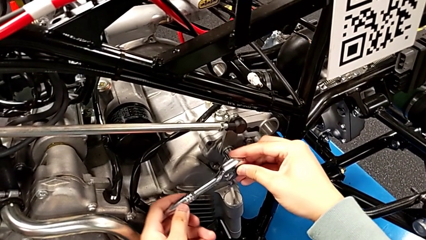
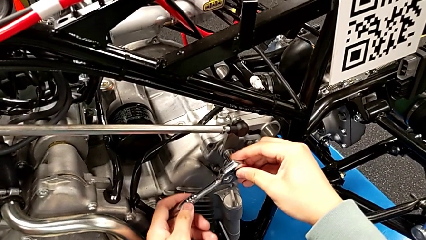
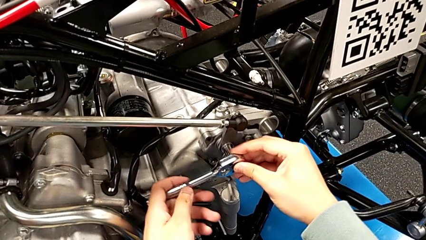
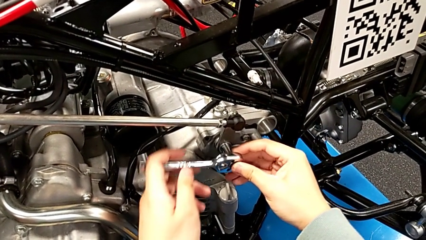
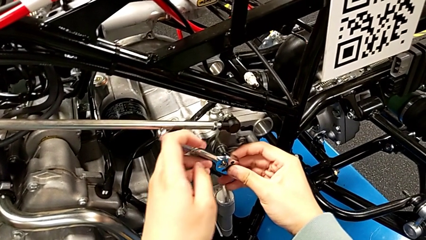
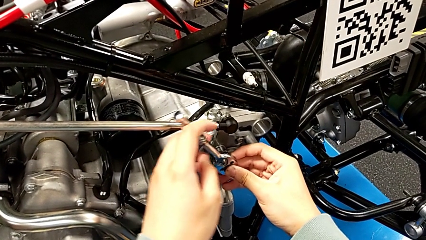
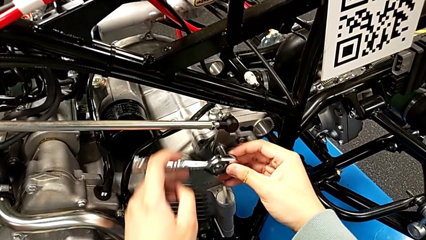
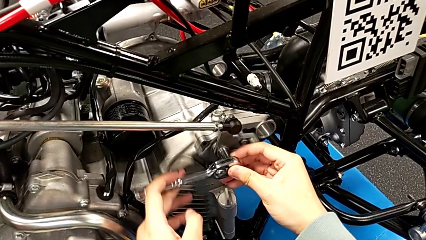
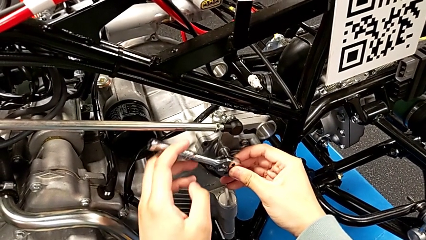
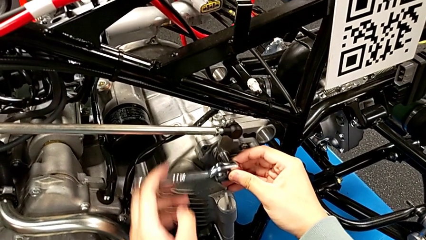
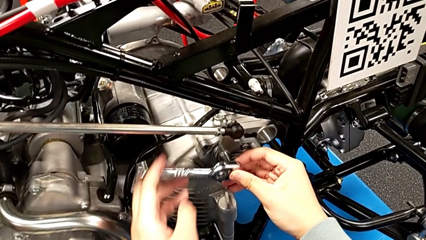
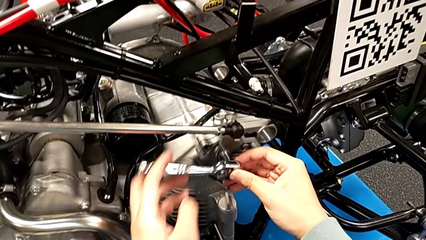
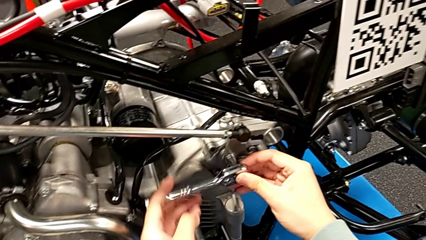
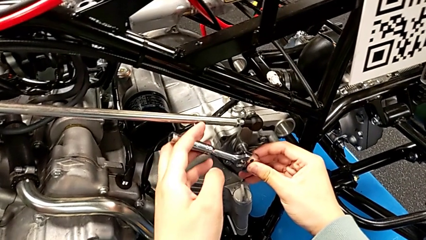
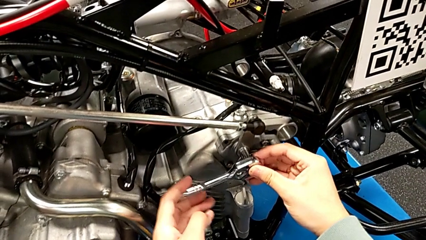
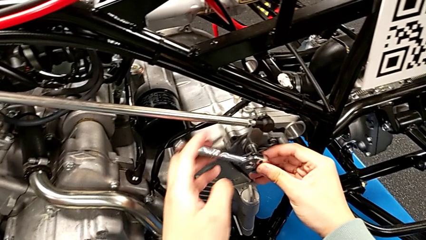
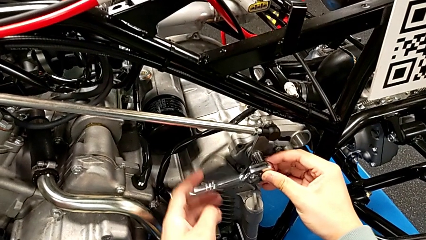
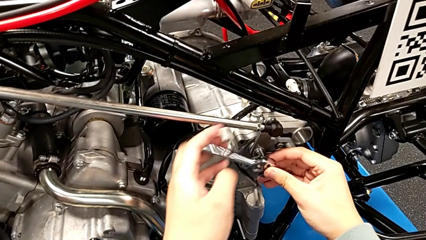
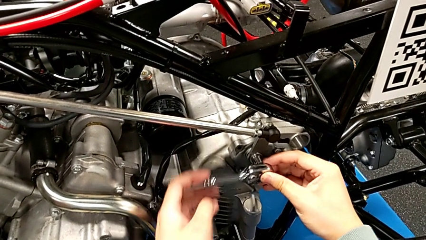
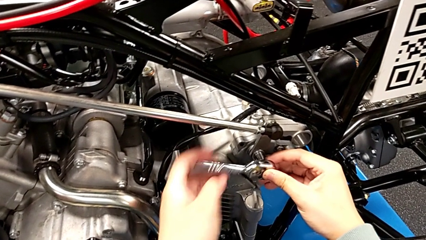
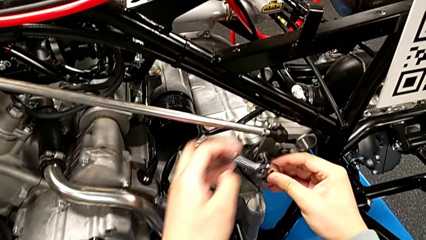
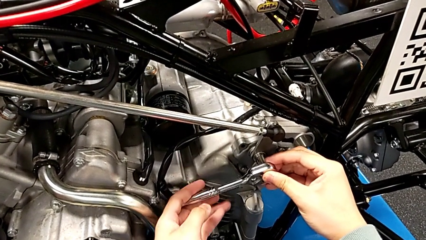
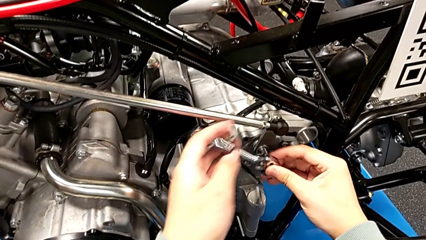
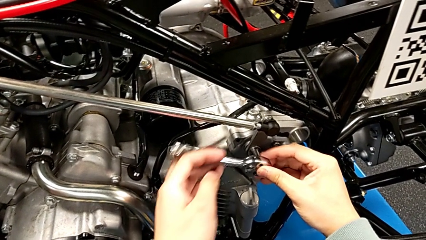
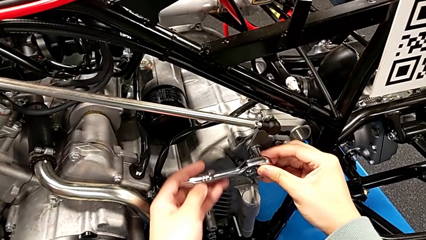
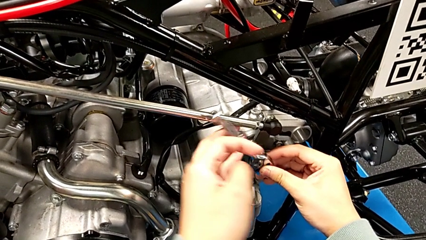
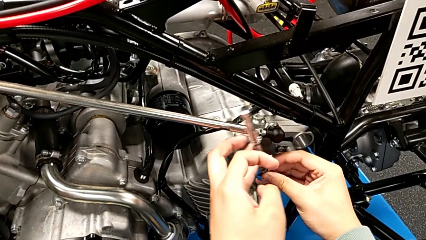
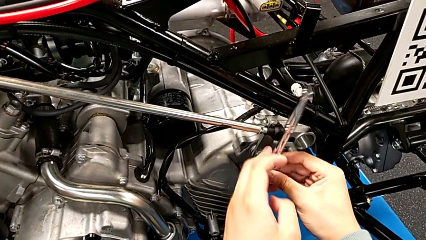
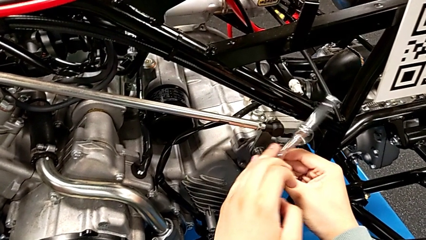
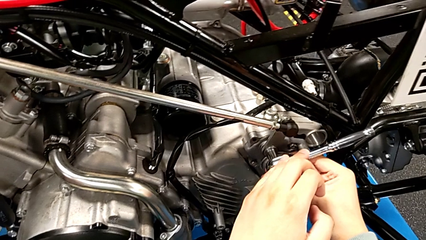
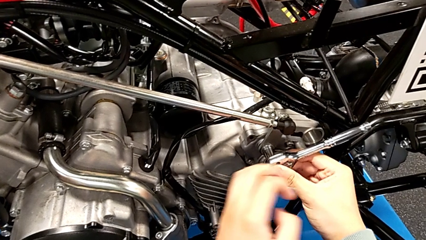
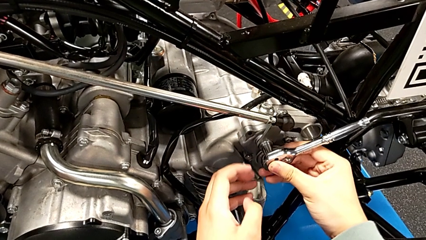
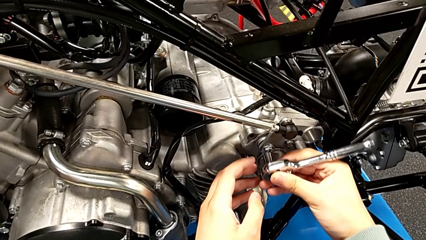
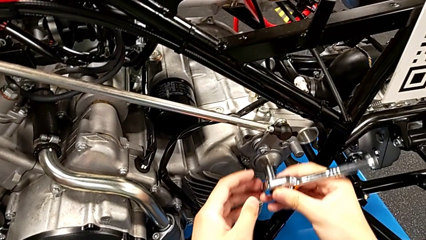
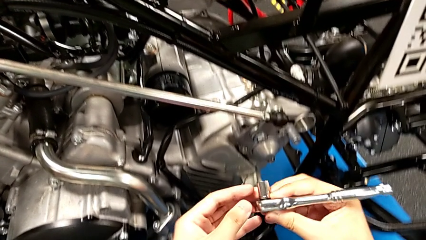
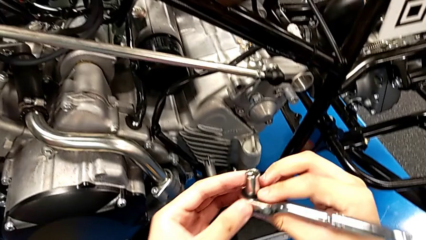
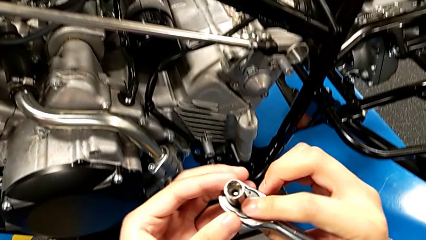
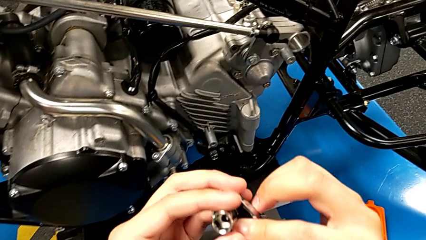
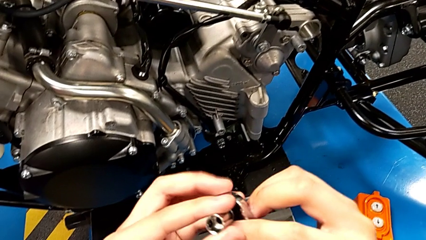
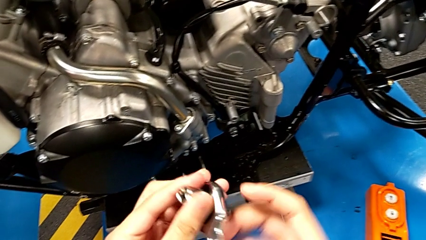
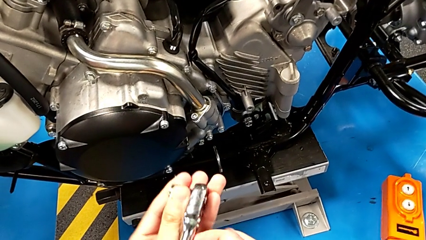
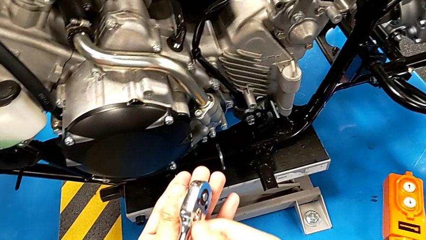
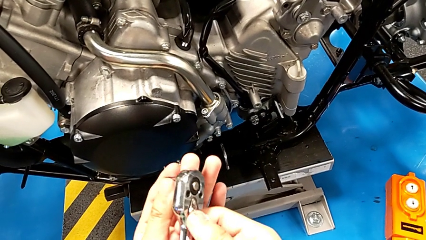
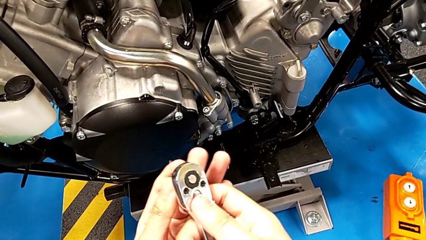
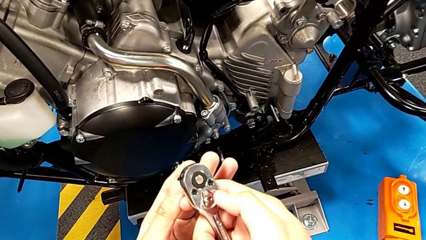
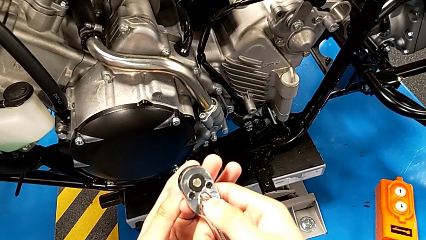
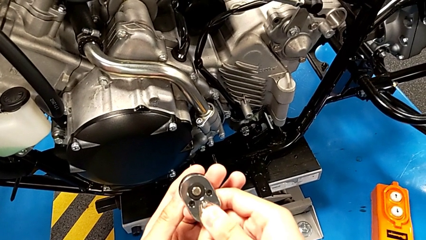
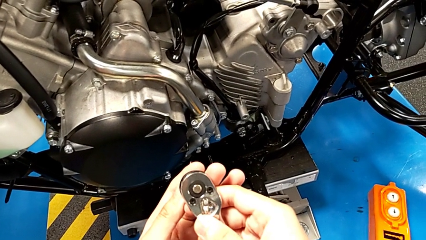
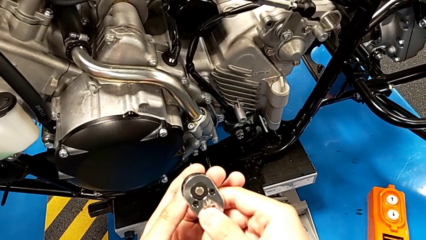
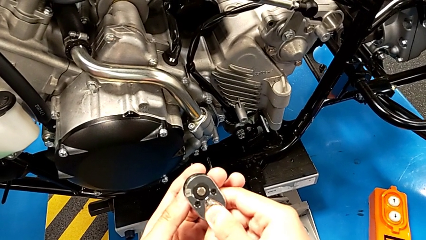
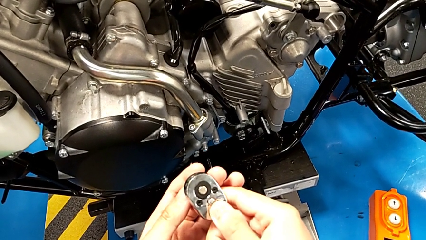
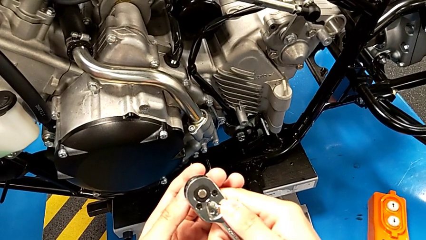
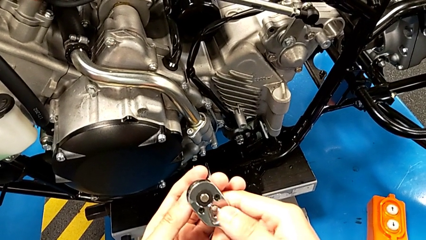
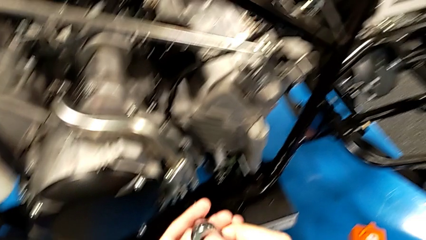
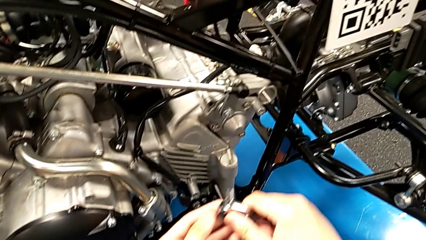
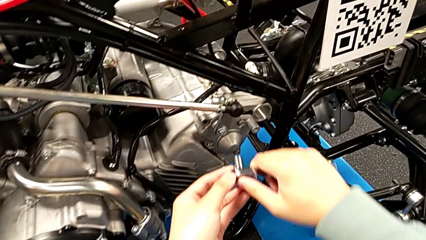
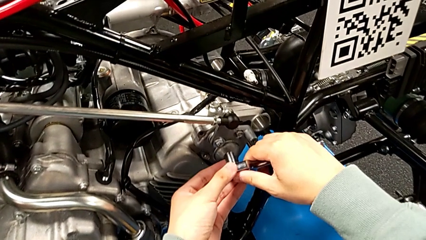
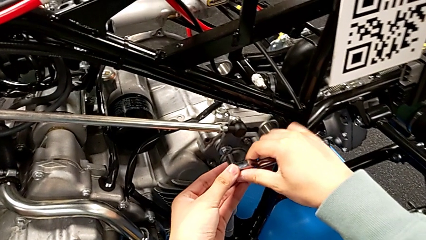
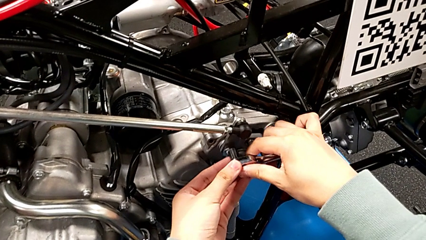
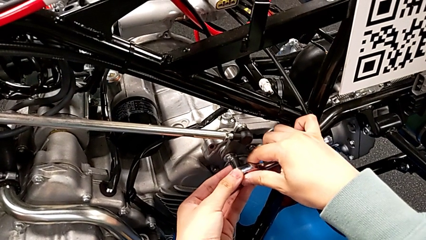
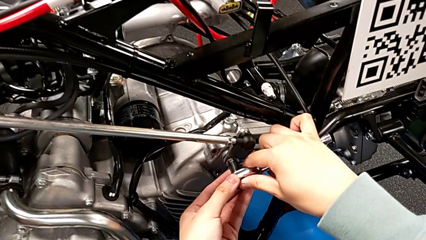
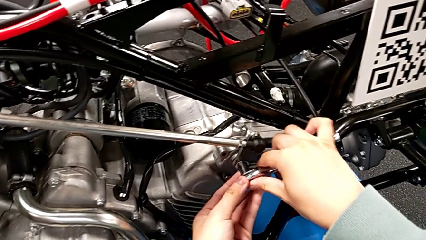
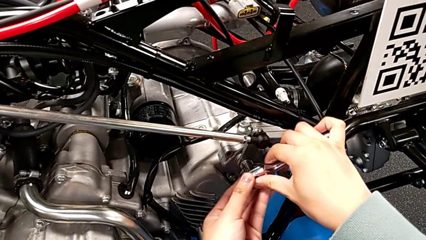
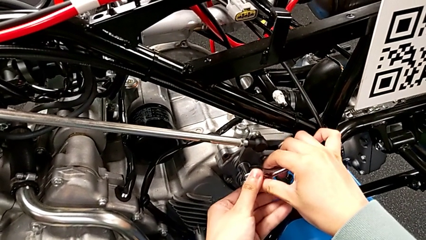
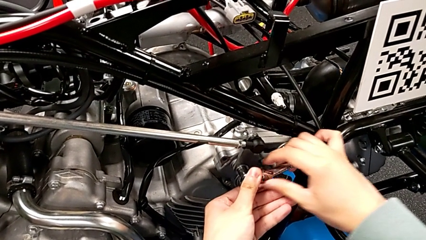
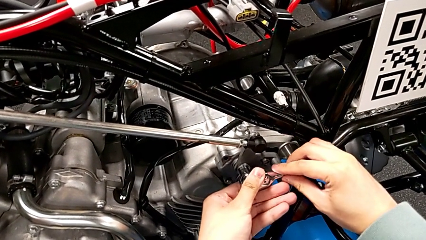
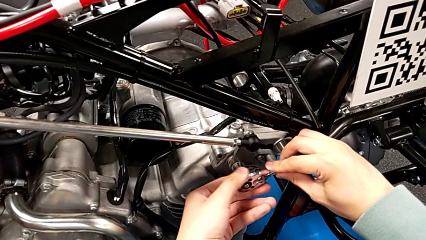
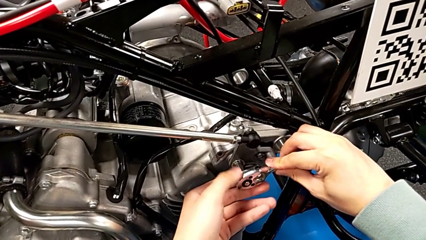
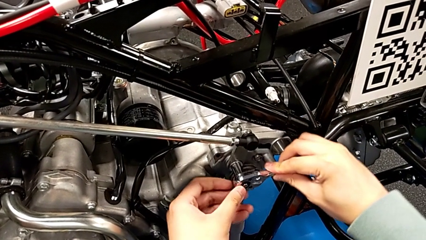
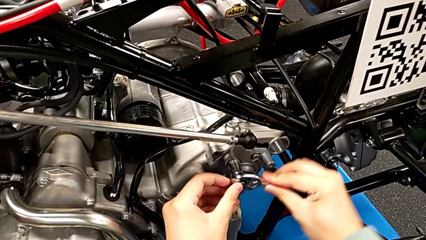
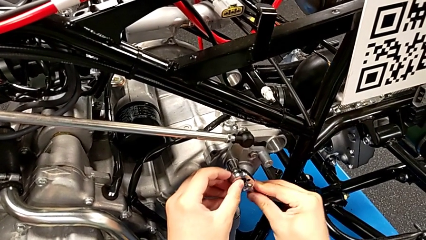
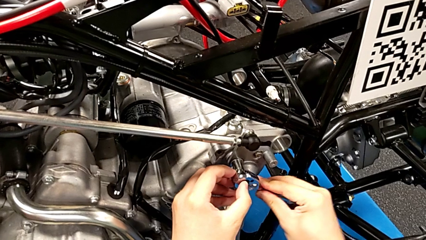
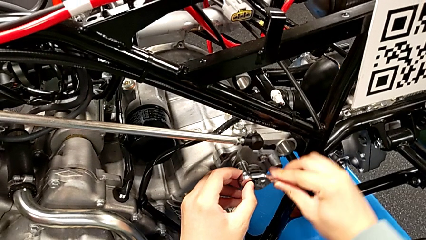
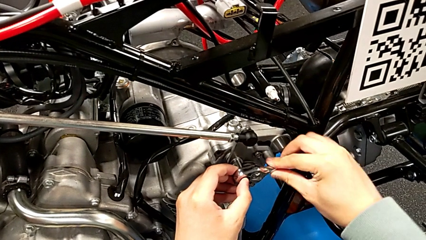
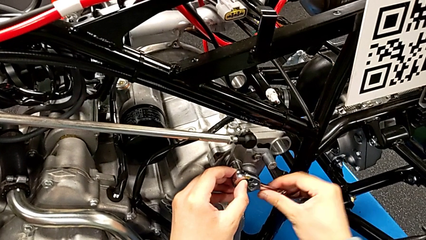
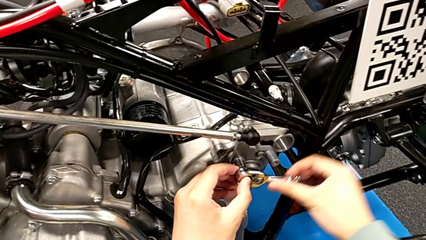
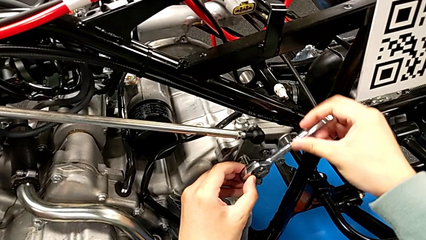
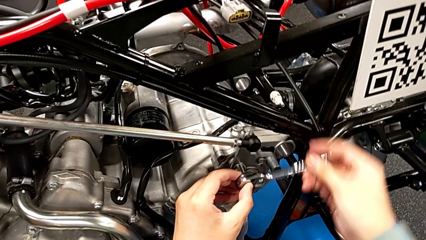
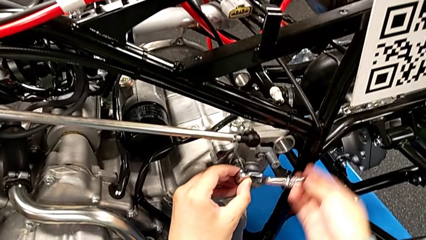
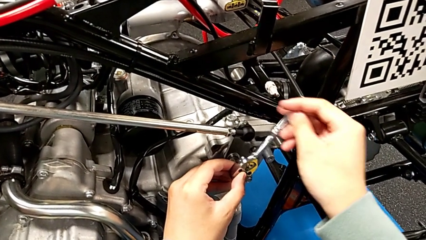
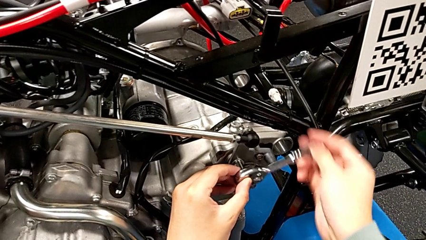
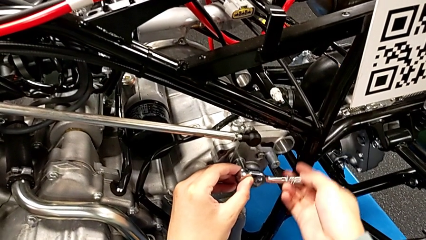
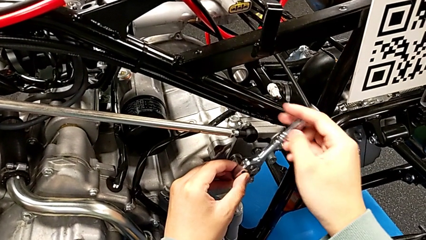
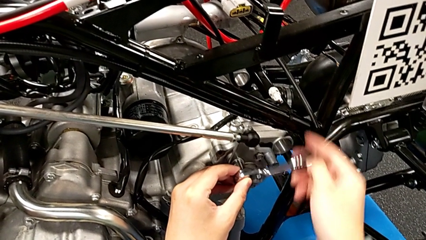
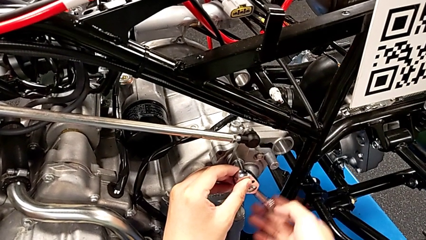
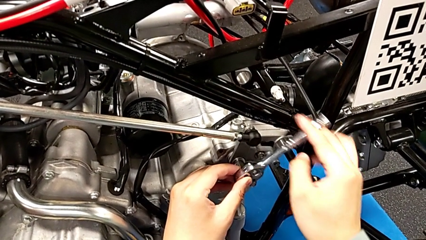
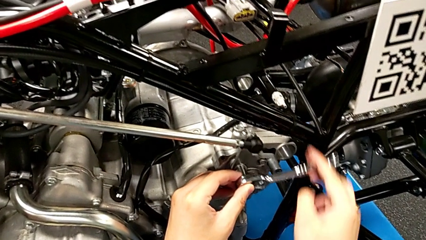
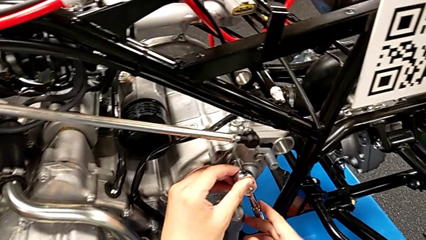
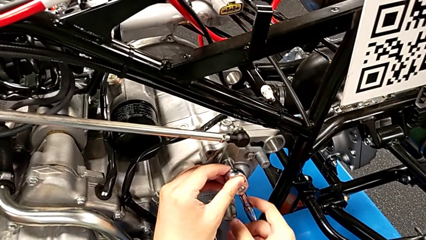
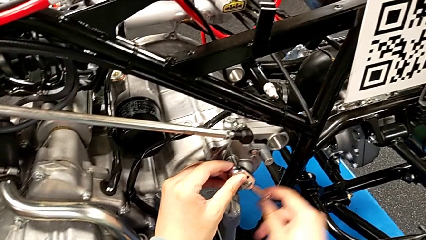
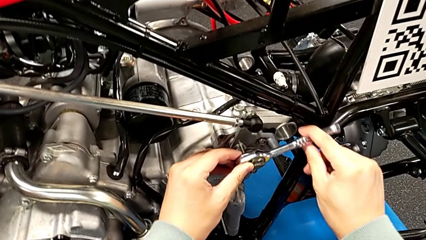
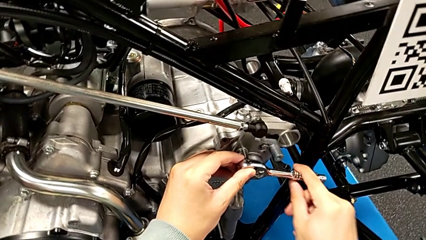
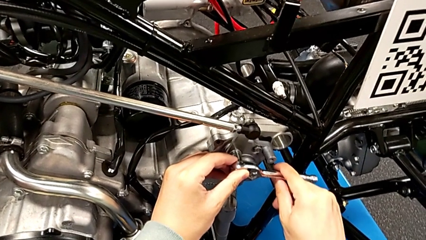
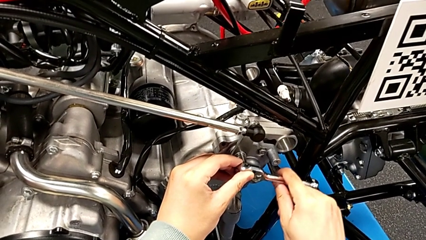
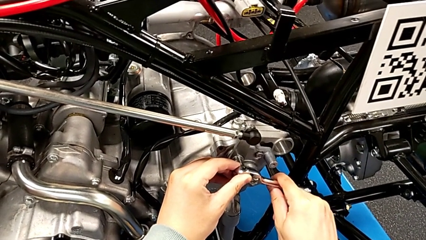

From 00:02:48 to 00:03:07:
The camera wearer is screwing the bolt. They wrongly keep rotating the ratchet, withdraw it, inspect it, slide the ratchet adjuster, insert the ratchet and screw the bolt.
